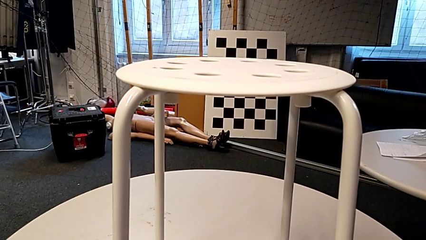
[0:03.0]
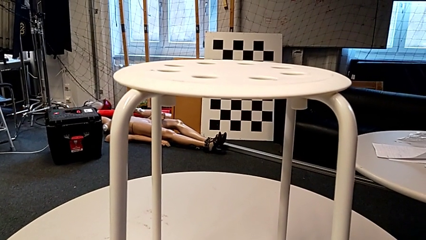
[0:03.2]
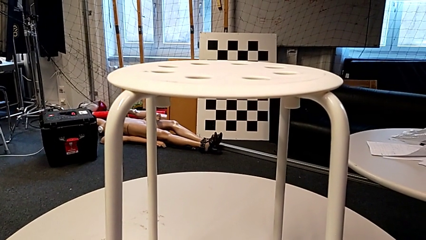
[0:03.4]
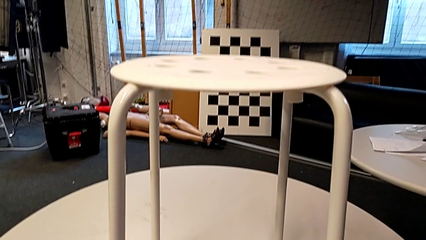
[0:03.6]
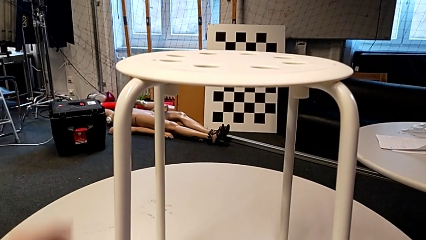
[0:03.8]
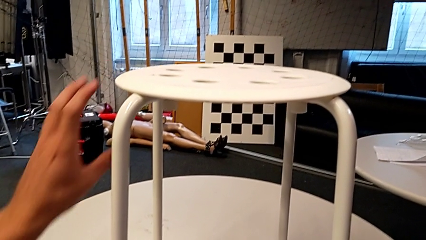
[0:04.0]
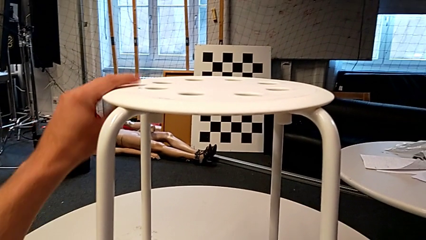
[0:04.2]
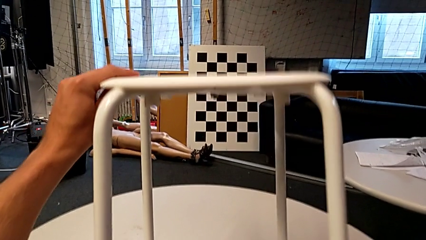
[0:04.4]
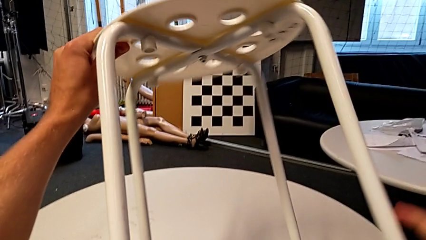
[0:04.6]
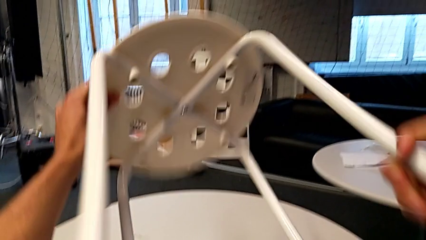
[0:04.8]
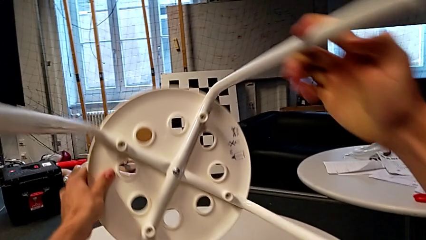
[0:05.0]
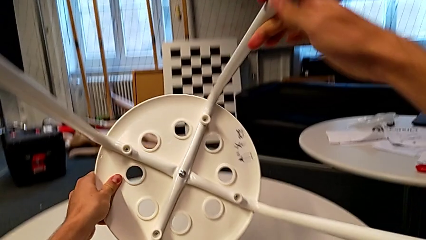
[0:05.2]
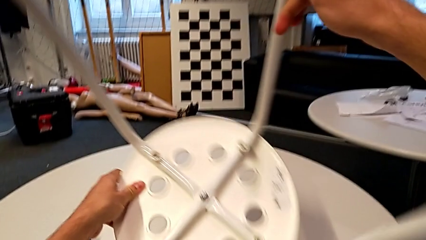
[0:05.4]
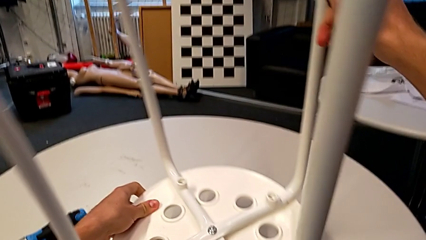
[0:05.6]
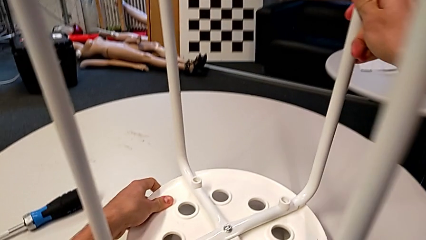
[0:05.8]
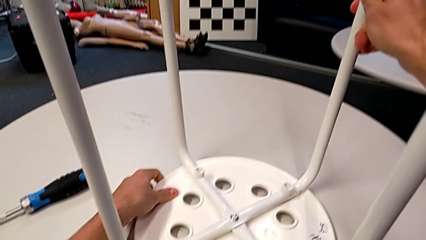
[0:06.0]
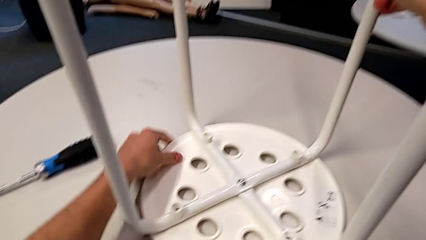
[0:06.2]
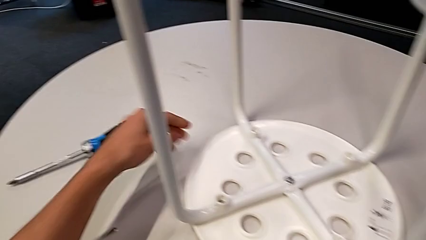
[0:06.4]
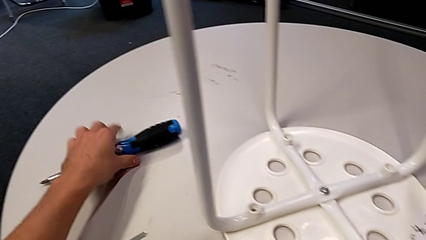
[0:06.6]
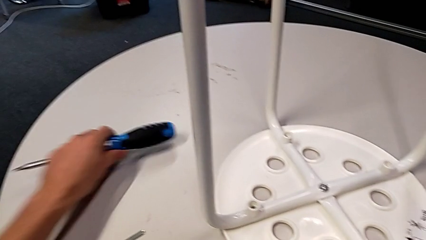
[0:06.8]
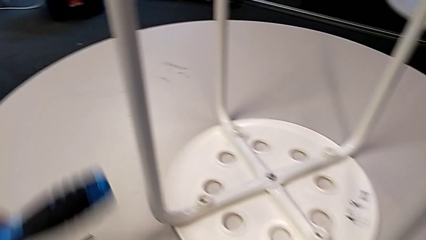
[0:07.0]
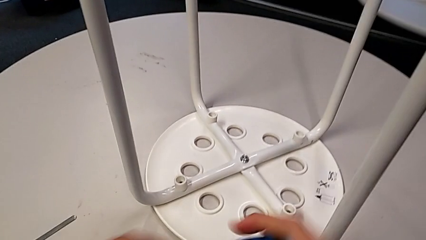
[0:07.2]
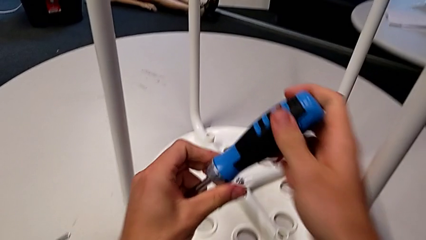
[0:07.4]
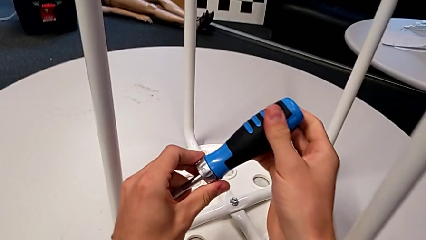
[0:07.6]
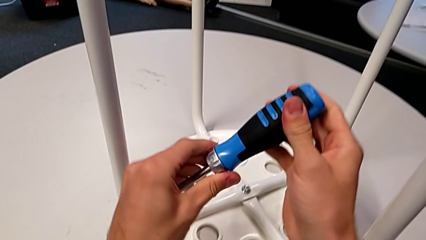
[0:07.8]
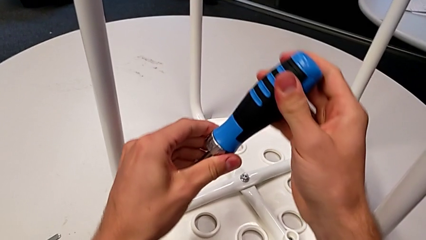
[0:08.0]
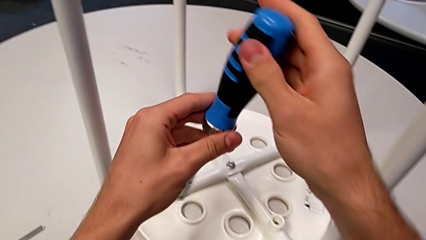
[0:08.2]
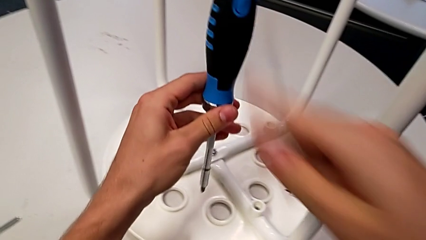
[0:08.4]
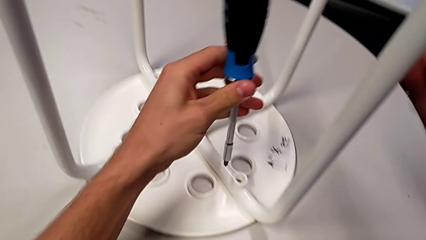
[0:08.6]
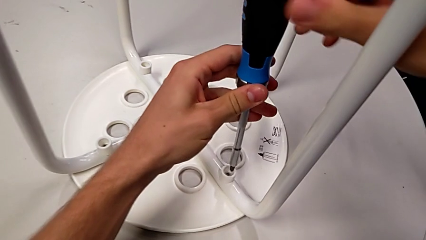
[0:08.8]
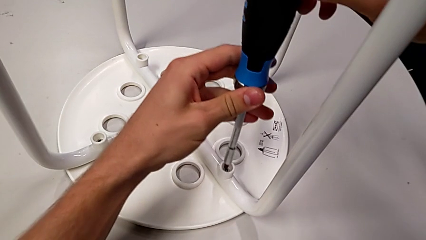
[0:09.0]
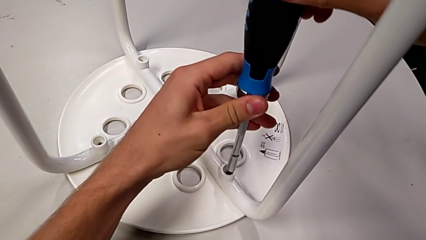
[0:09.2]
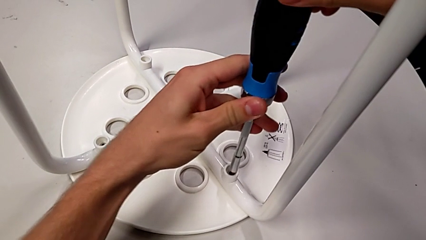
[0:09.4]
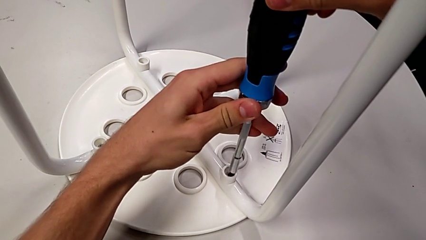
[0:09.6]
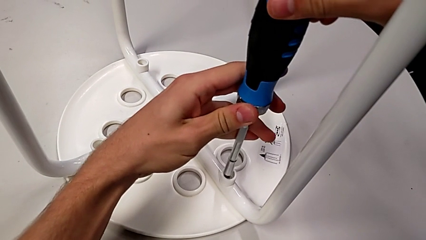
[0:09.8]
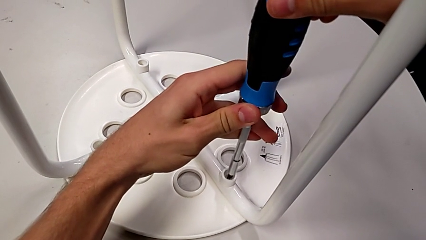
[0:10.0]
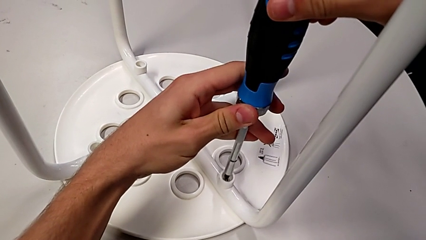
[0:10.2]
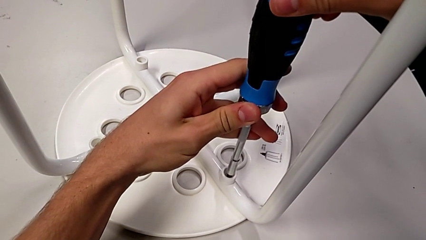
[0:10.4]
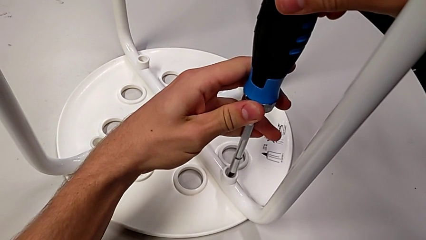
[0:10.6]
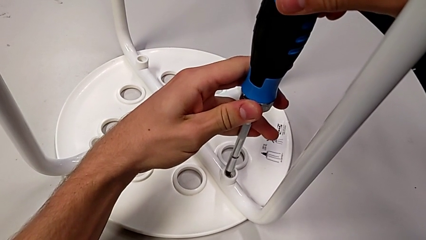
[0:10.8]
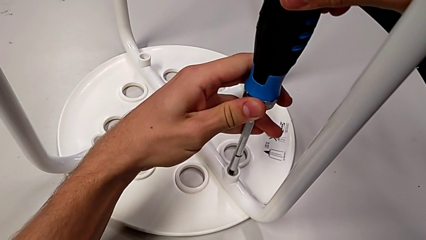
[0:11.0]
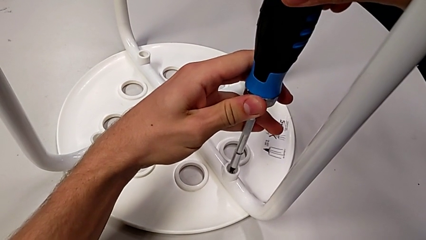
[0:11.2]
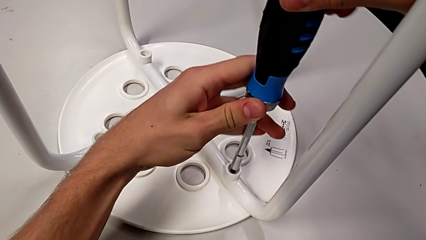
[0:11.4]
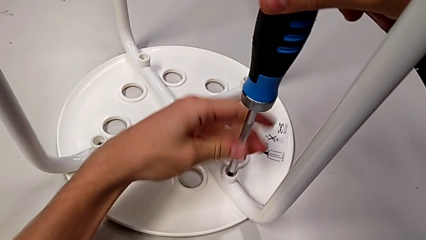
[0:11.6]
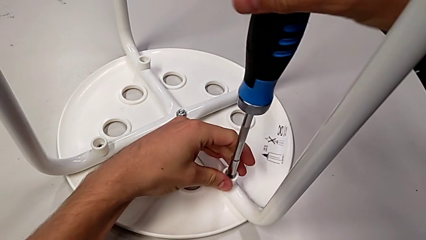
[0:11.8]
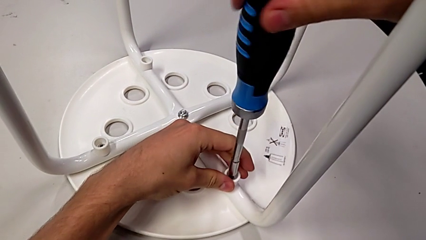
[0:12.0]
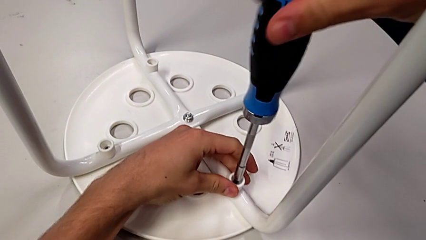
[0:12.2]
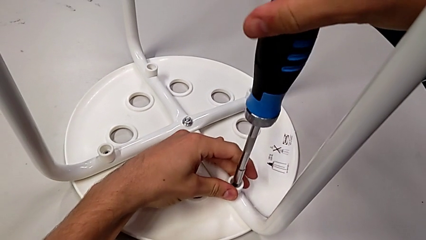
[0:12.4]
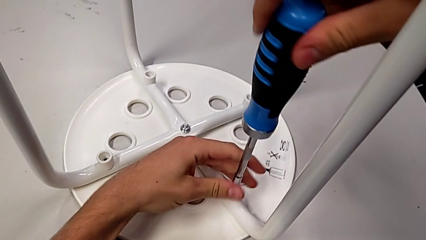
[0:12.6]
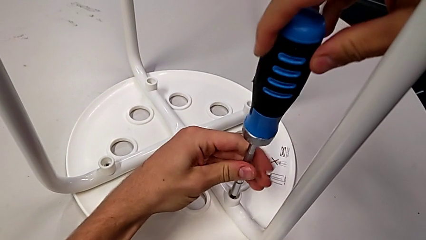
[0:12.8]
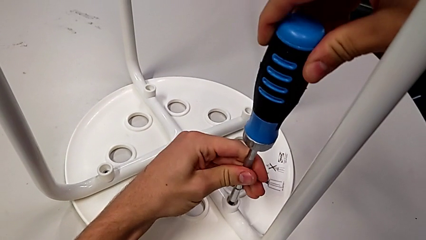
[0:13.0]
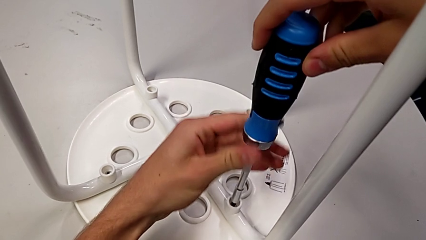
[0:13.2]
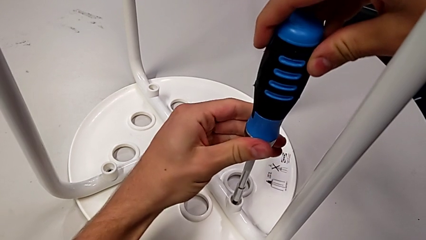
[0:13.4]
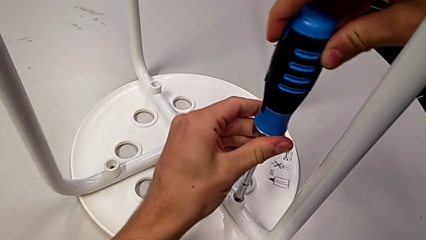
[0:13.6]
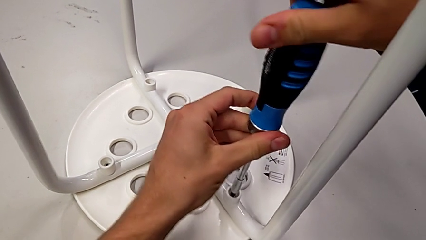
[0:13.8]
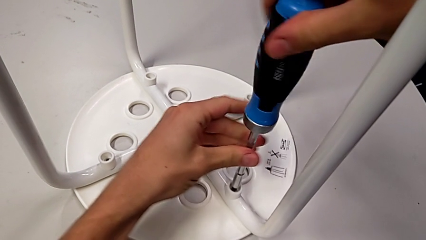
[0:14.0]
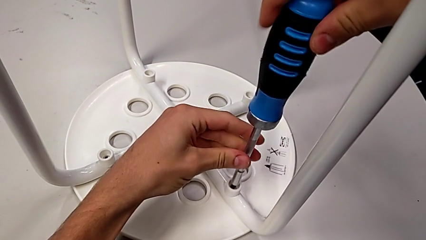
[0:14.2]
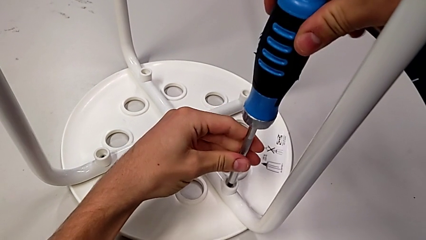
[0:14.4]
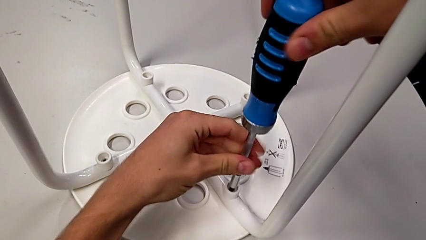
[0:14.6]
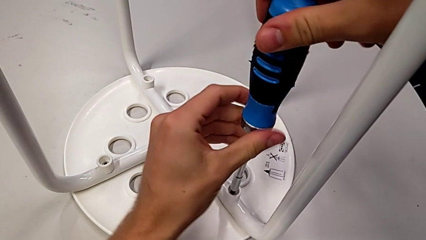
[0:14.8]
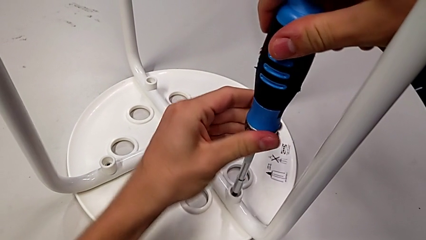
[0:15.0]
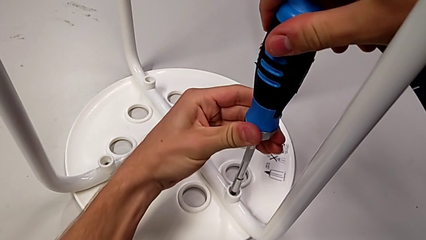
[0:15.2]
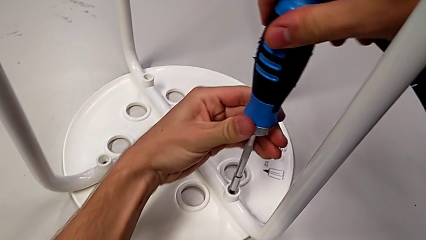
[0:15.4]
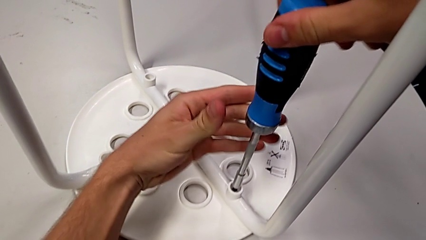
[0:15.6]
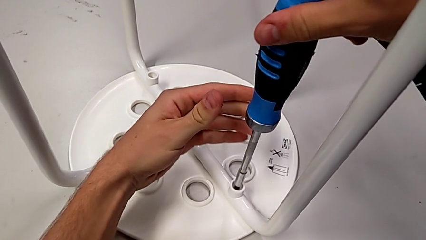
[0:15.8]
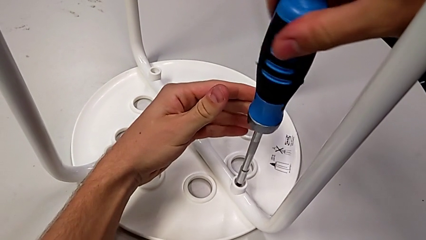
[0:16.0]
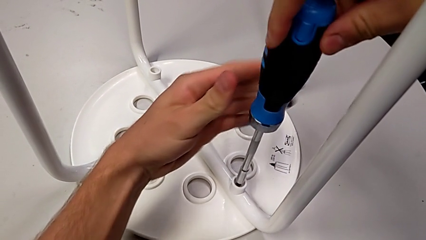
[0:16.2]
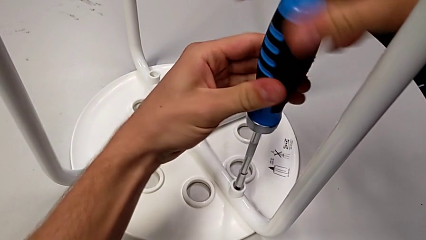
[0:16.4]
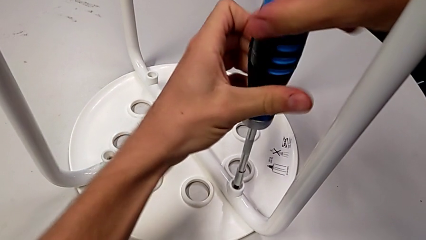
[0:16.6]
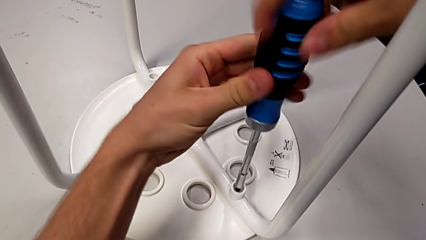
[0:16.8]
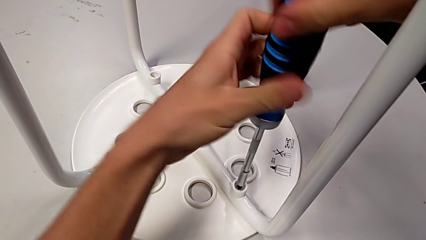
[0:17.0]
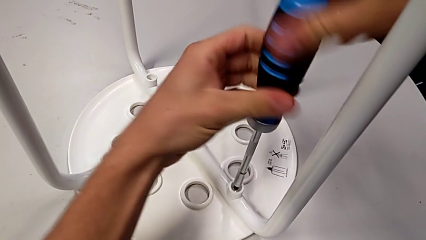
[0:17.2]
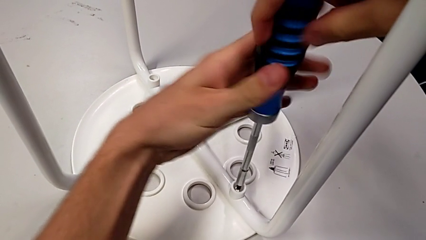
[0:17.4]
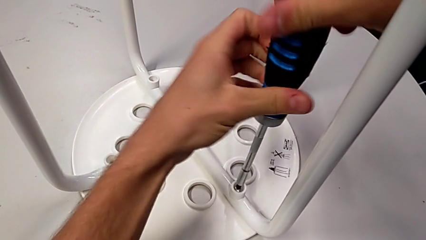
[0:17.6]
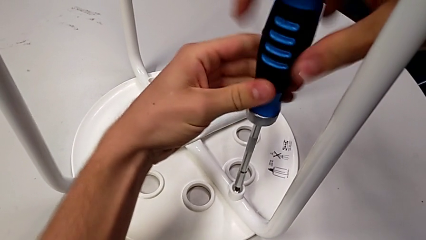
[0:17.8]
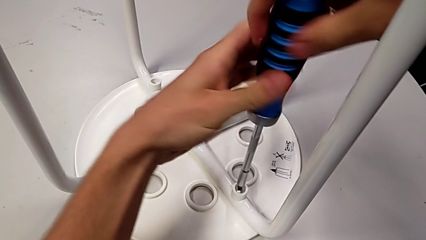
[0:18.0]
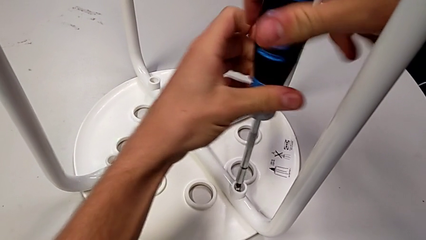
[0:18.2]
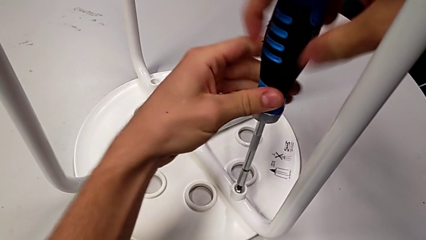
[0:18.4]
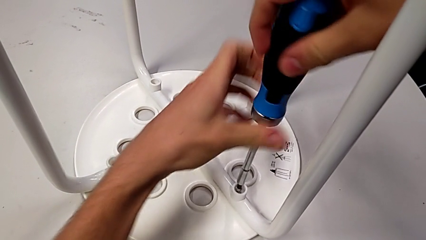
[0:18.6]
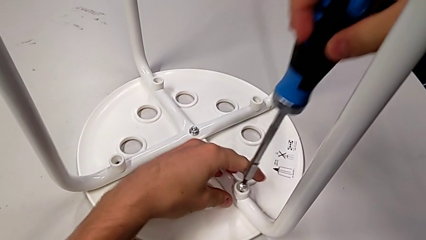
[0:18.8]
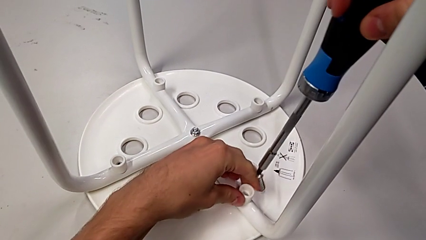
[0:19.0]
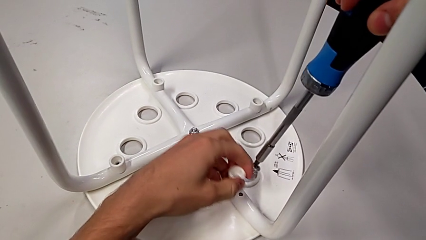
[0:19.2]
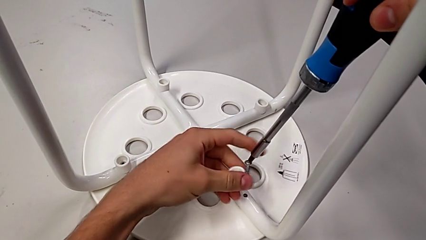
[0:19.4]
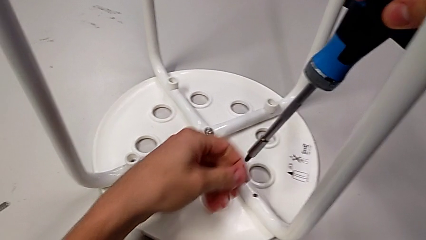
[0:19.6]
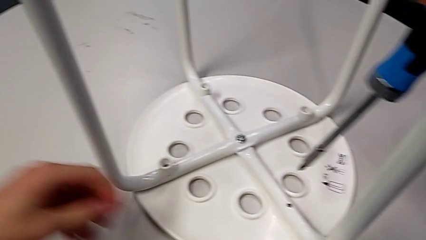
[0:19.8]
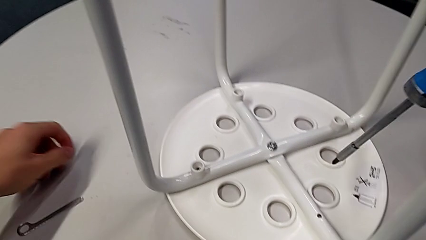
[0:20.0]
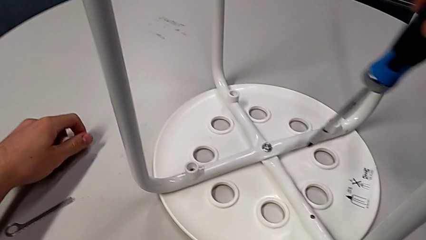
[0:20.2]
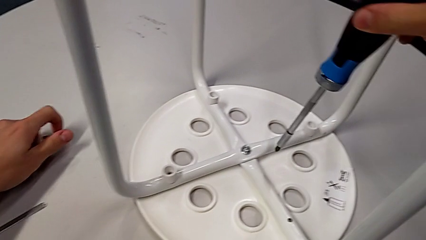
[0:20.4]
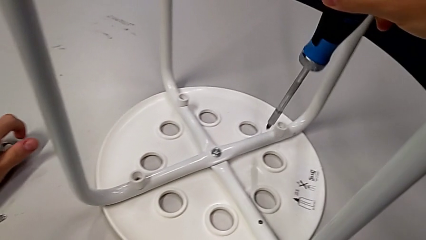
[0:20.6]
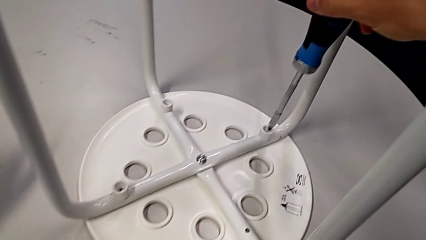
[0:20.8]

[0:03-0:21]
The camera wearer unscrews the first screw on the leg of the chair. They grab the white stool, flip it, place it, grab the blue screwdriver, rotate it, approach the first screw, insert the blue screwdriver, unscrew the first screw, grab the first washer, grab the first screw and place it.
